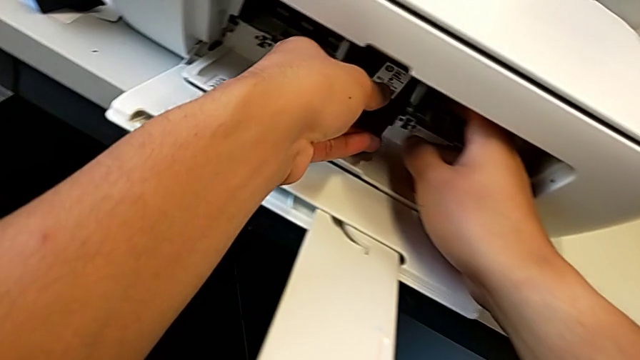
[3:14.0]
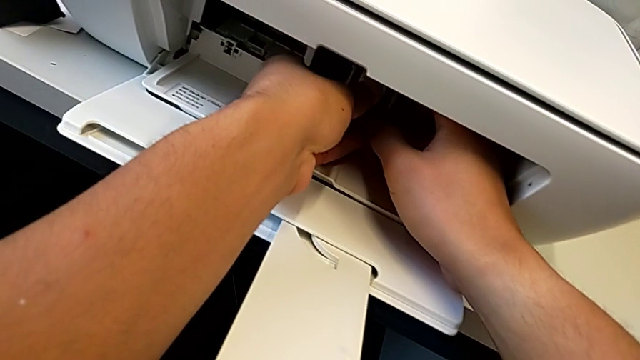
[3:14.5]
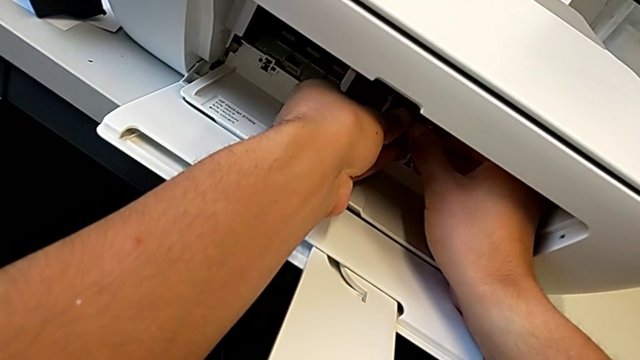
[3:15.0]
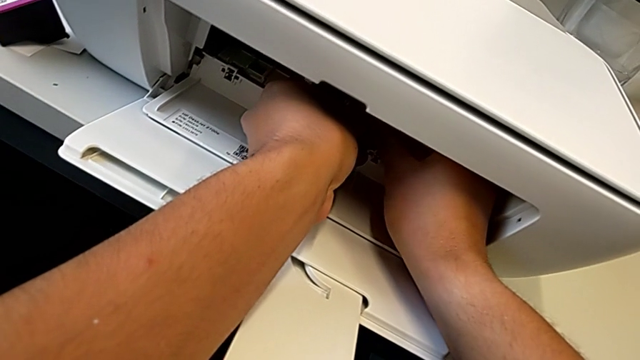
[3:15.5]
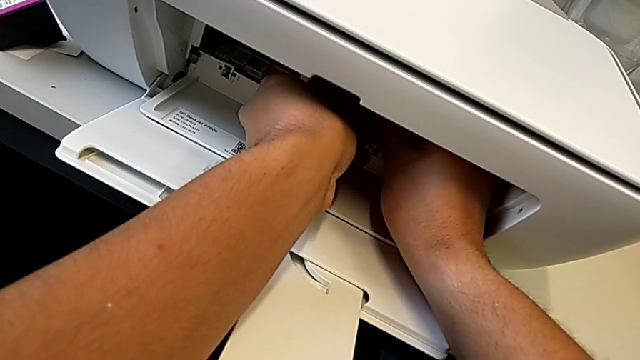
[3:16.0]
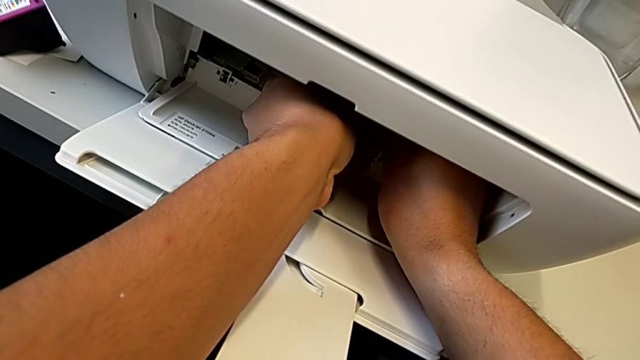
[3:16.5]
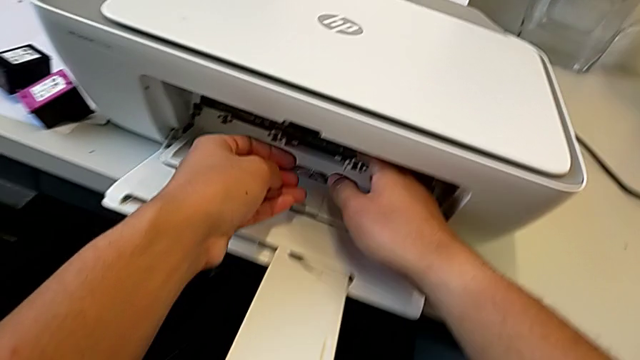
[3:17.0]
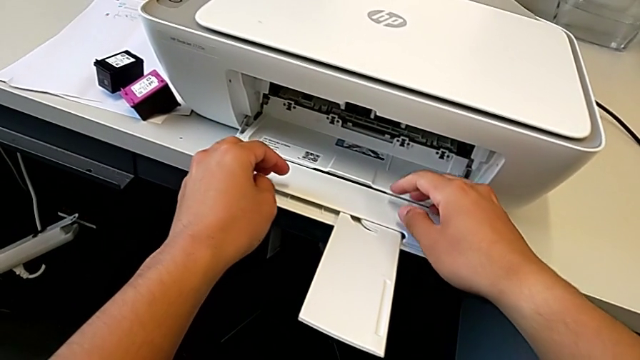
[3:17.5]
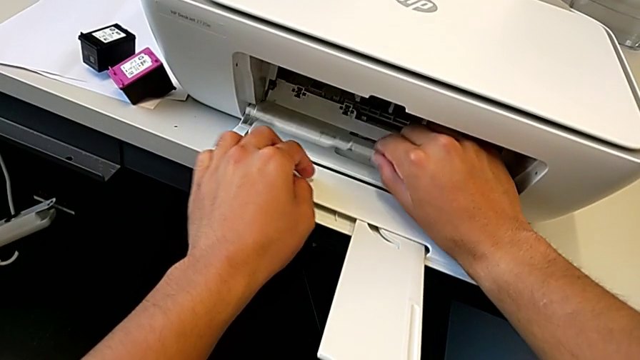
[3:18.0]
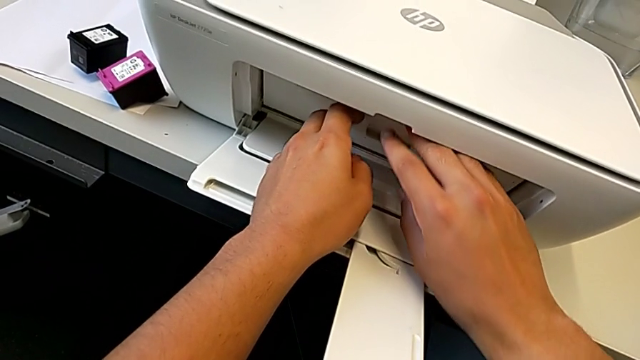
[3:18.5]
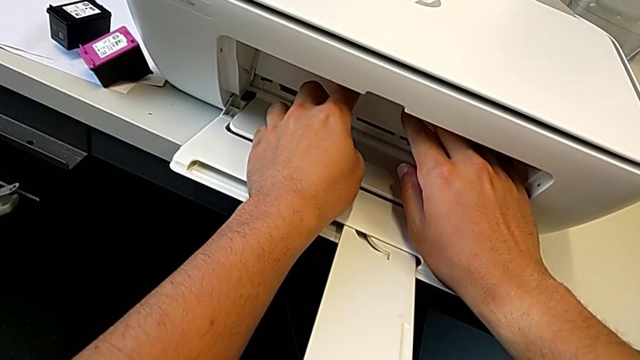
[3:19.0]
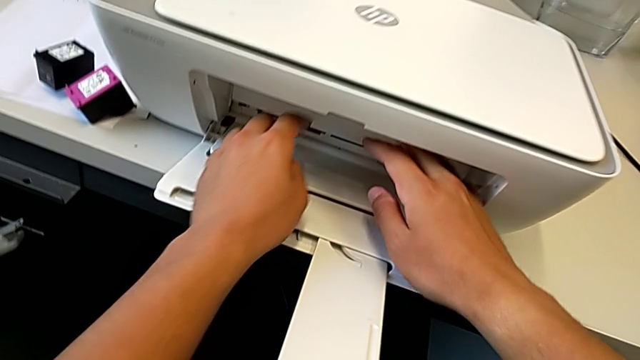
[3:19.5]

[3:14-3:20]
The camera wearer is exchanging their ink cartridges. They place the black ink cartridge and close the cartridge gate.

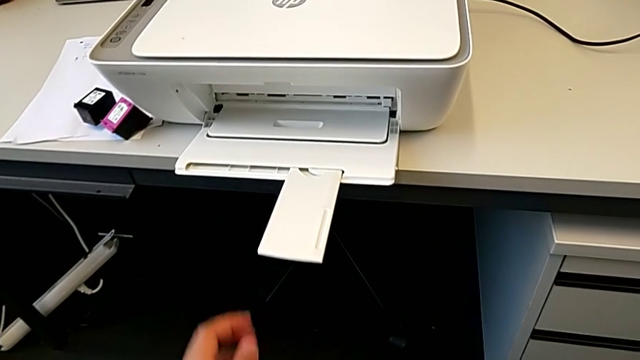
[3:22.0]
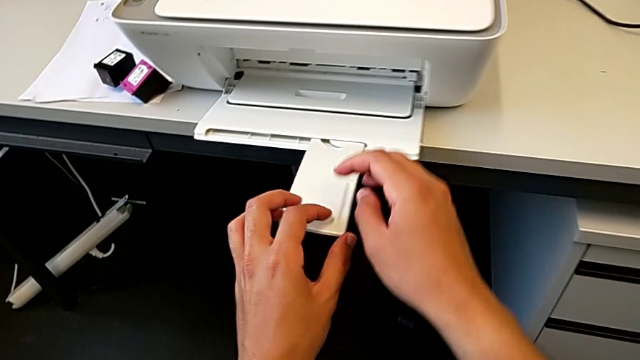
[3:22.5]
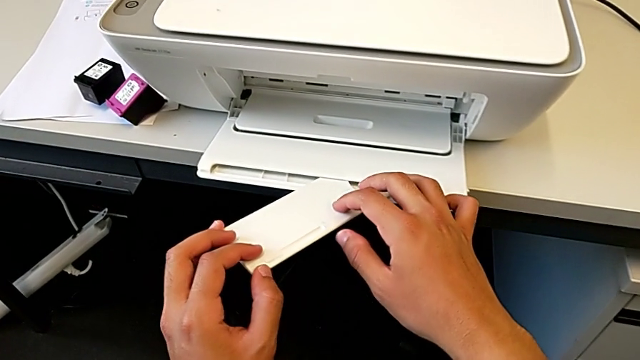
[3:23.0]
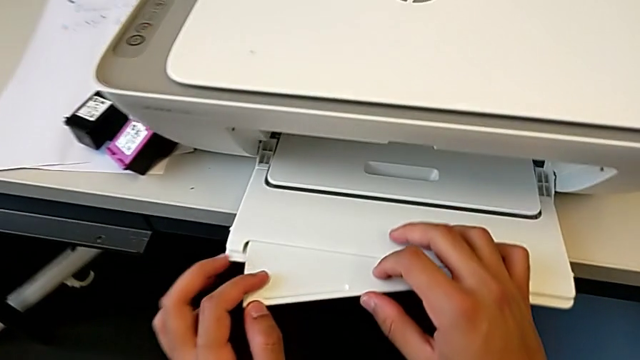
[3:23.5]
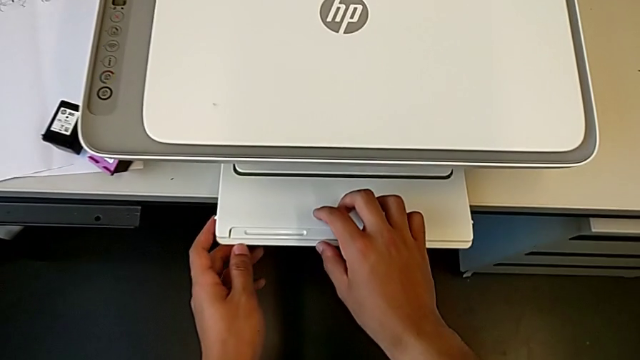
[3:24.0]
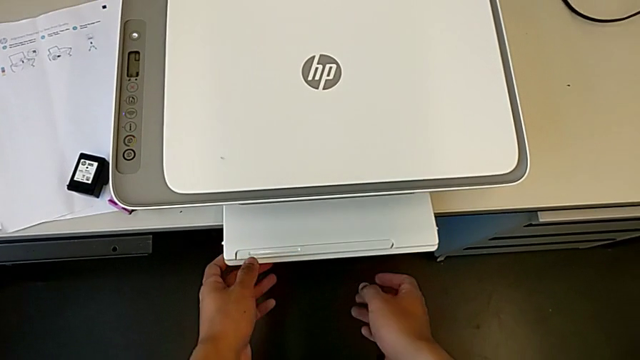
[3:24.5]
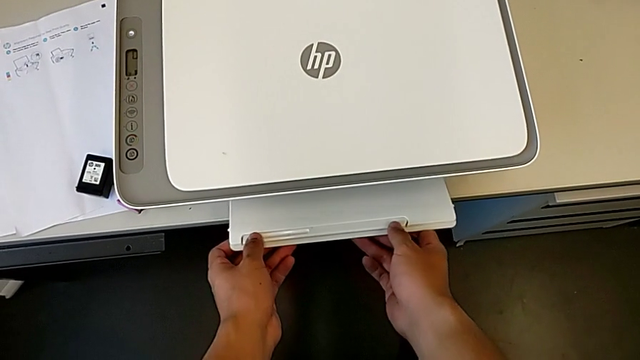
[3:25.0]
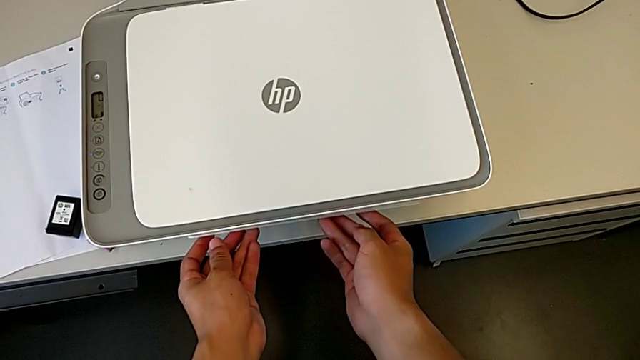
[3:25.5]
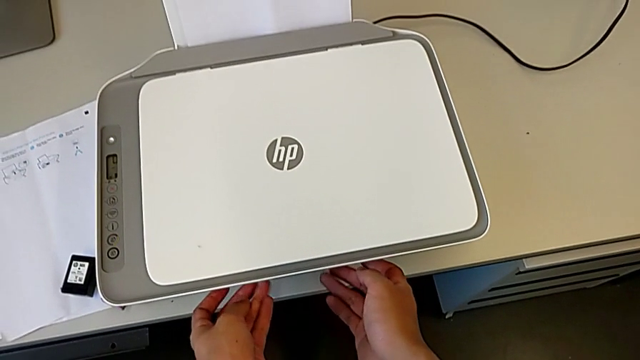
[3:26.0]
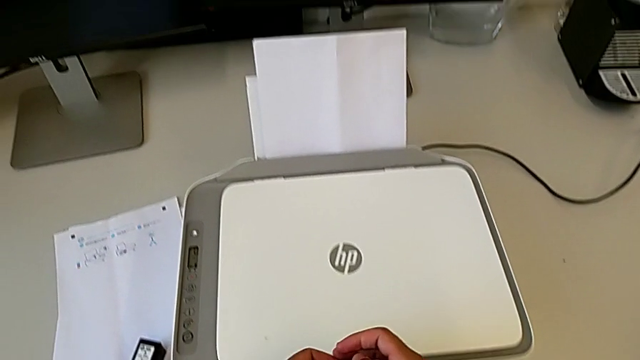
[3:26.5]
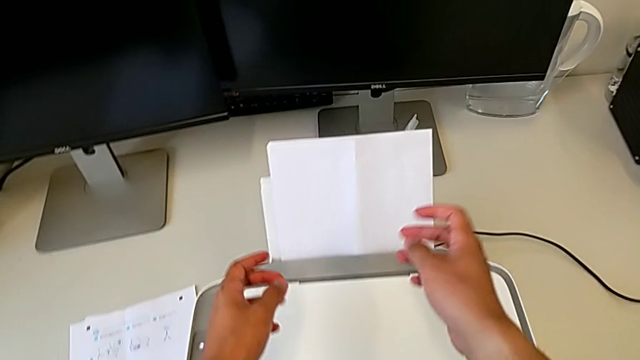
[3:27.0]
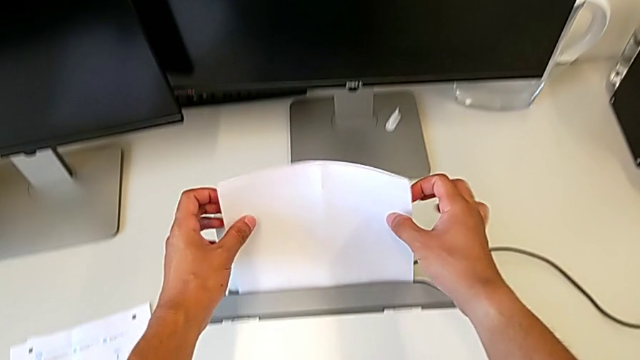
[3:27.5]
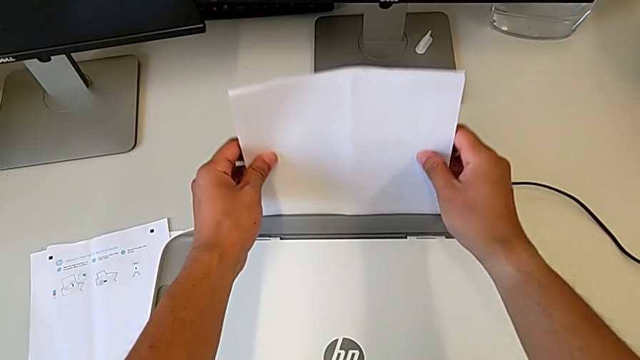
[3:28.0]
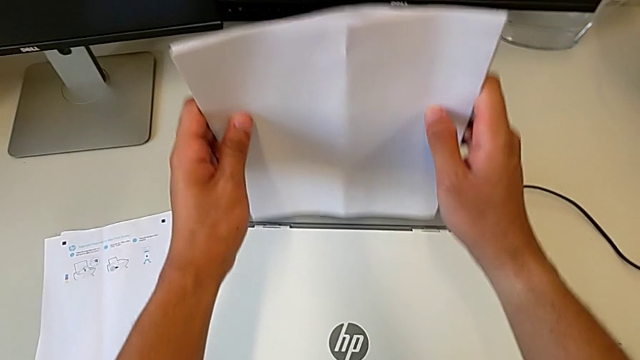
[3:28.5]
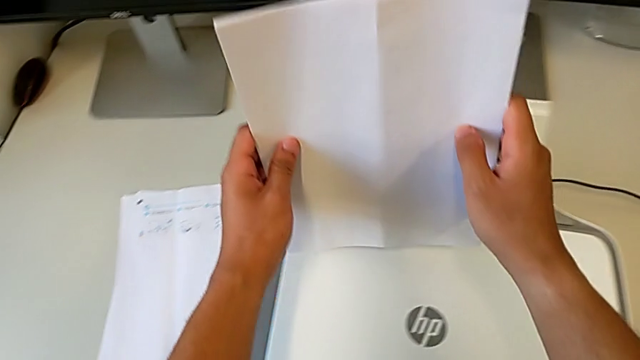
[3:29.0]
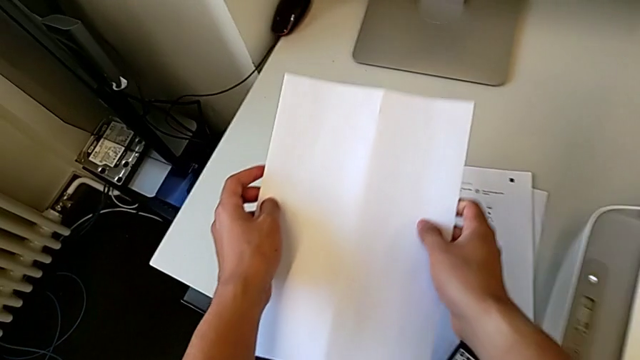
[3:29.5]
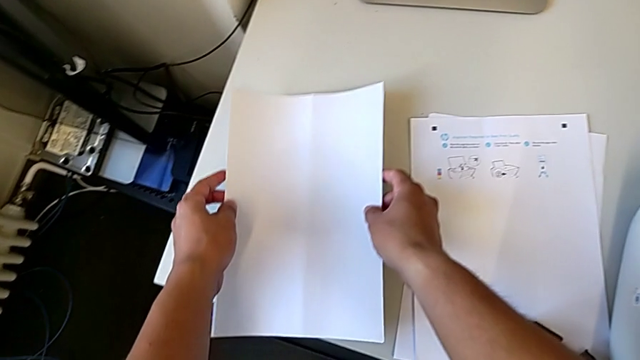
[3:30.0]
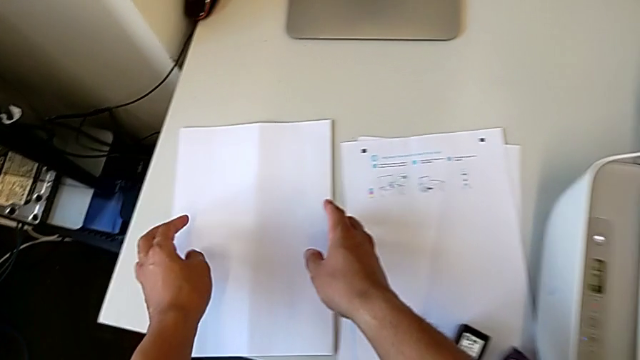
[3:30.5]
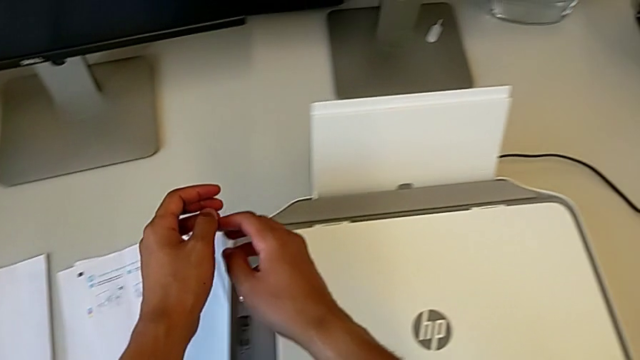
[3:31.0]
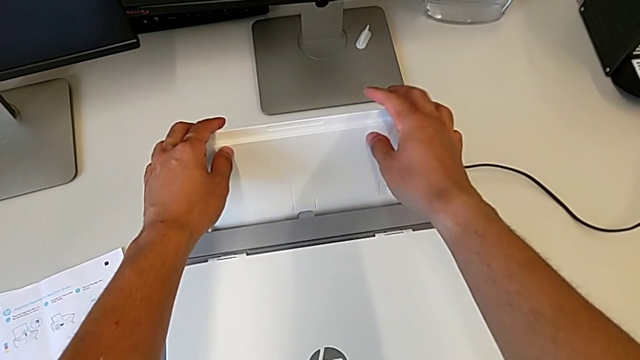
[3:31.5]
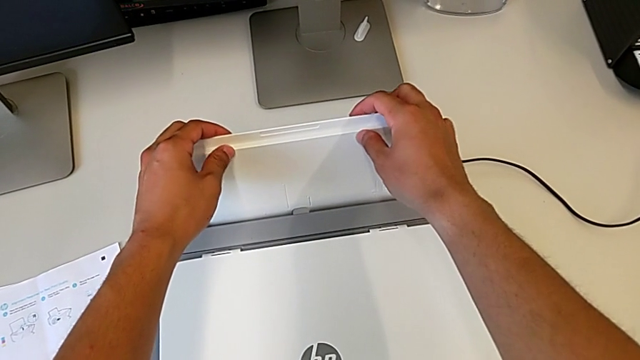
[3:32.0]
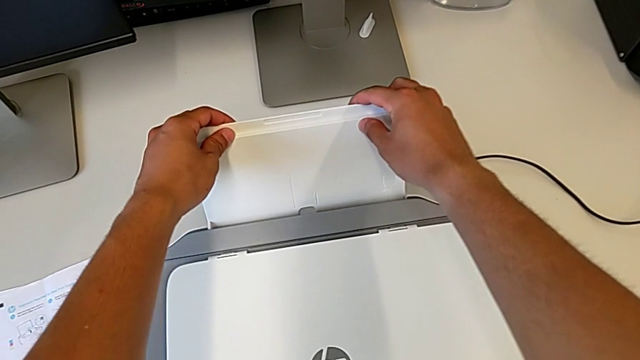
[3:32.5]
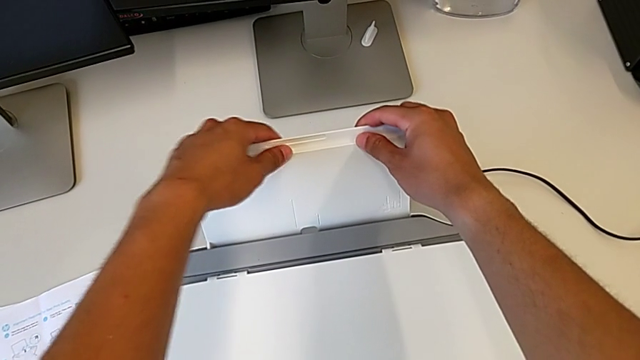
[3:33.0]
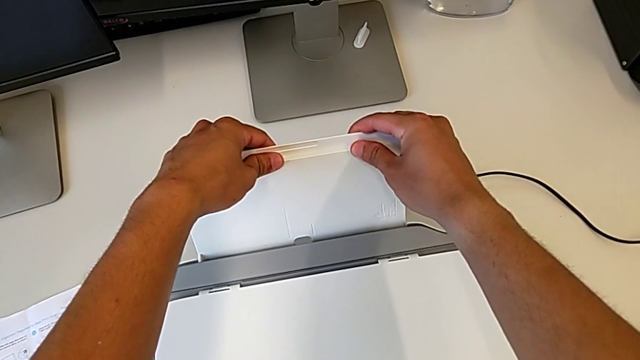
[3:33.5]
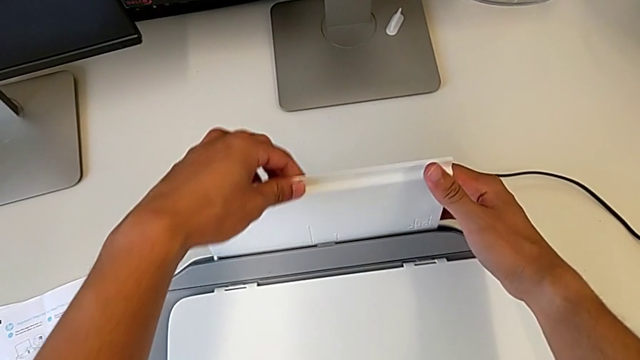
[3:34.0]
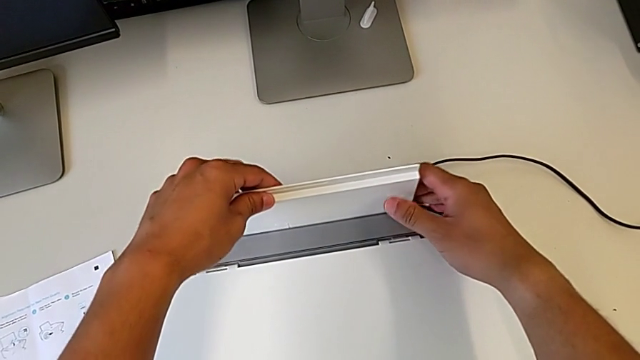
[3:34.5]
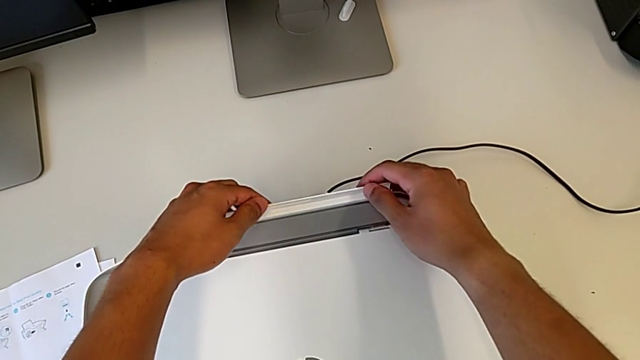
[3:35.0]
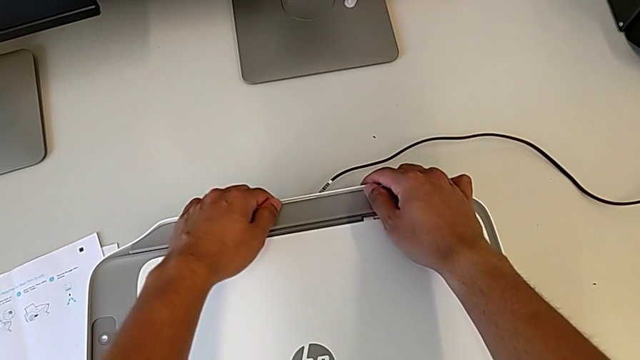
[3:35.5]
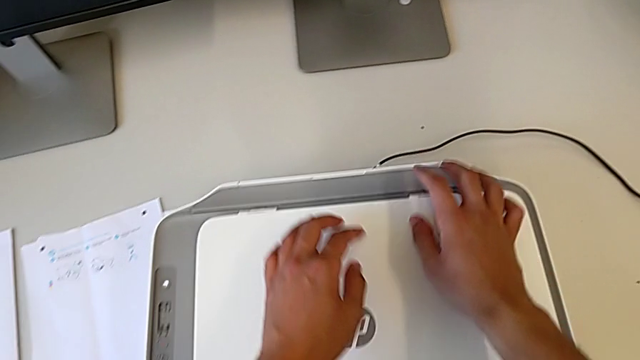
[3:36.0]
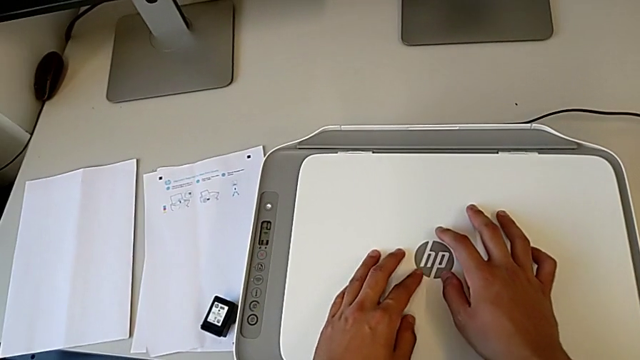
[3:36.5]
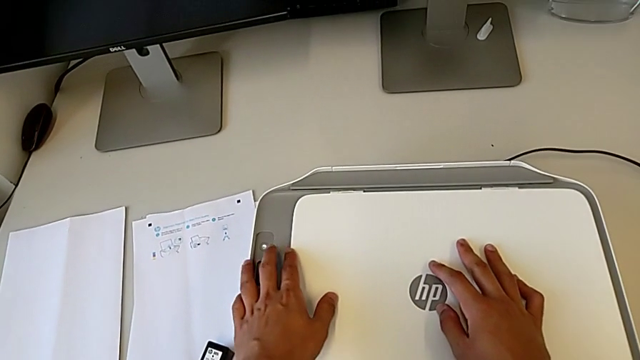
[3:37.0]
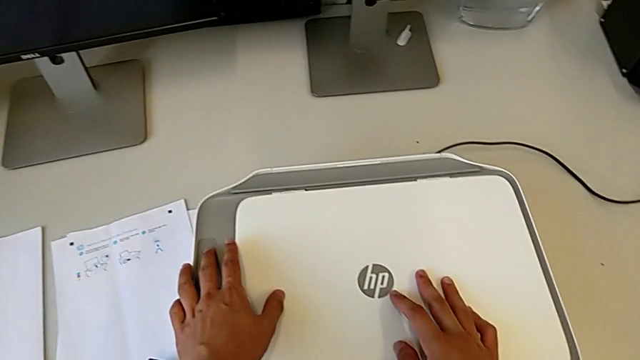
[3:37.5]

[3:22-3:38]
The camera wearer closes all the items in the printer. They push the extending paper tray, close the paper tray, withdraw the paper stack and push the paper tray.
